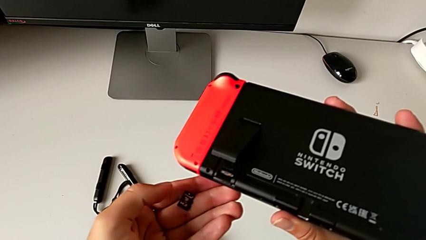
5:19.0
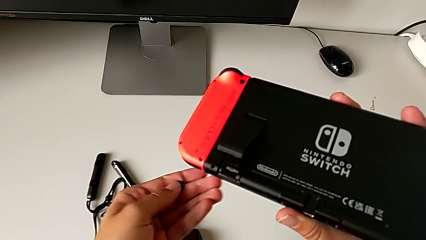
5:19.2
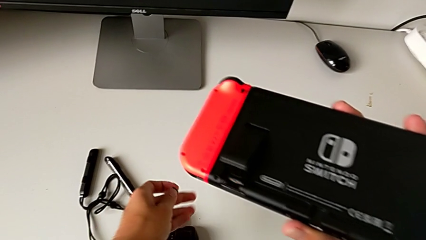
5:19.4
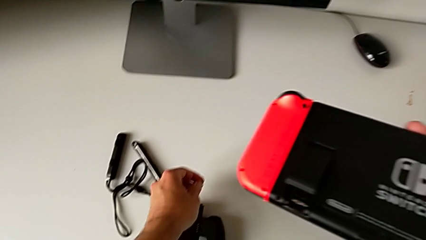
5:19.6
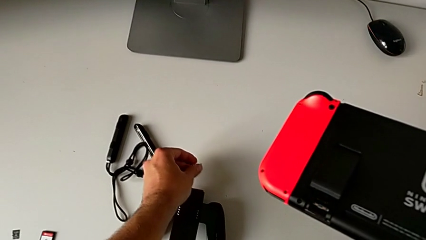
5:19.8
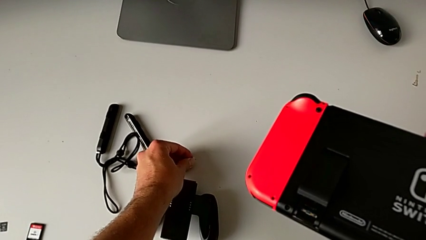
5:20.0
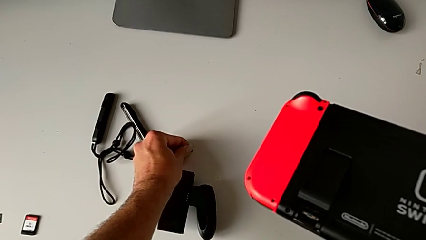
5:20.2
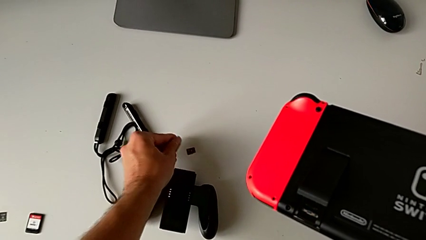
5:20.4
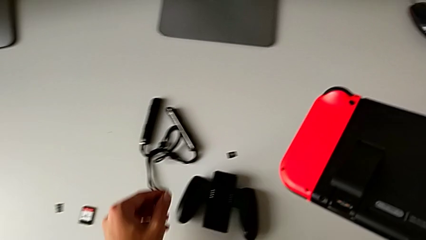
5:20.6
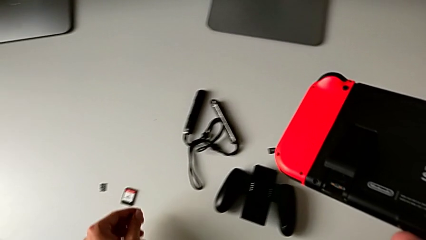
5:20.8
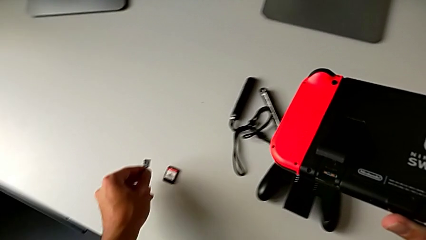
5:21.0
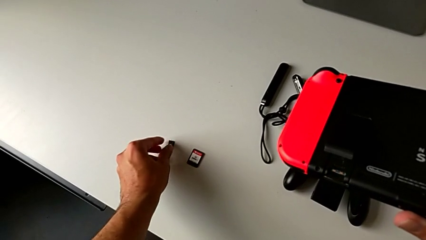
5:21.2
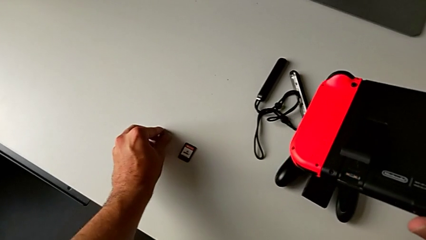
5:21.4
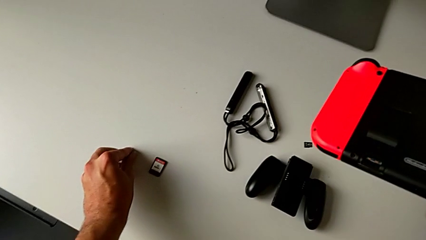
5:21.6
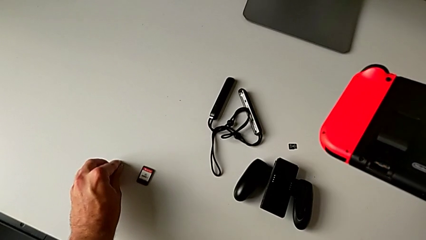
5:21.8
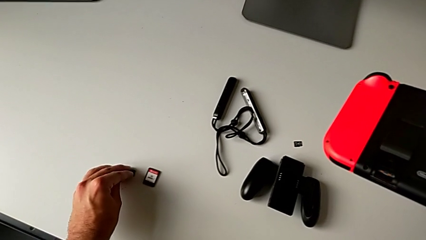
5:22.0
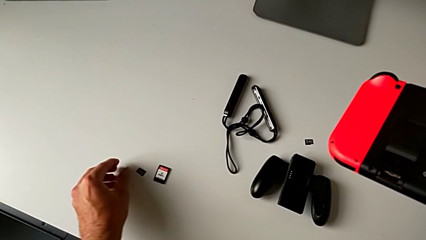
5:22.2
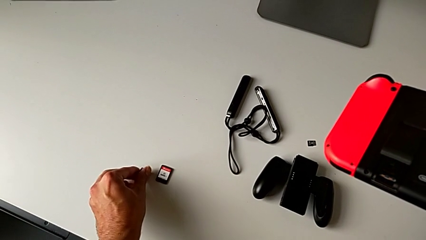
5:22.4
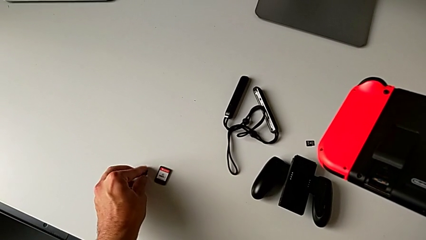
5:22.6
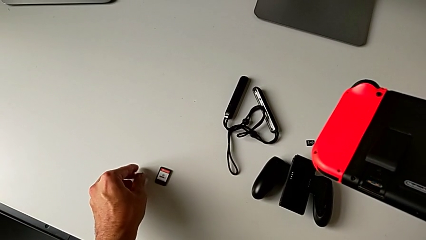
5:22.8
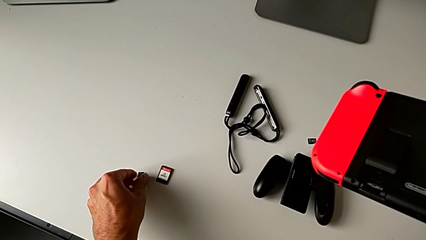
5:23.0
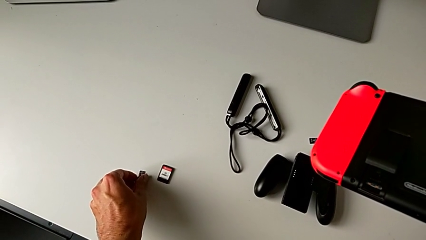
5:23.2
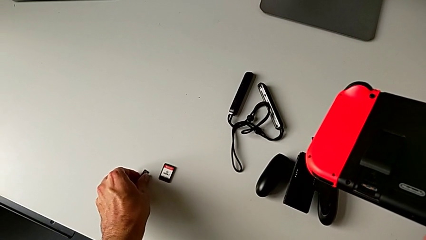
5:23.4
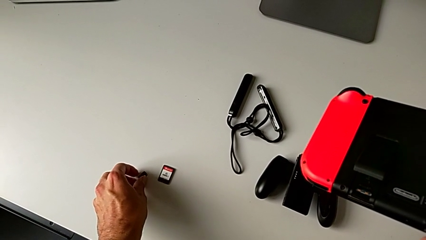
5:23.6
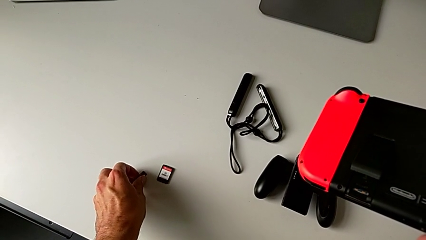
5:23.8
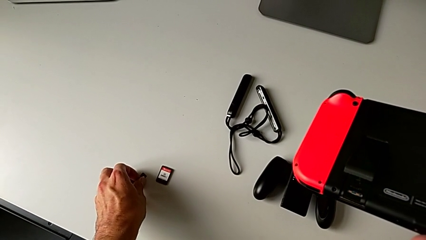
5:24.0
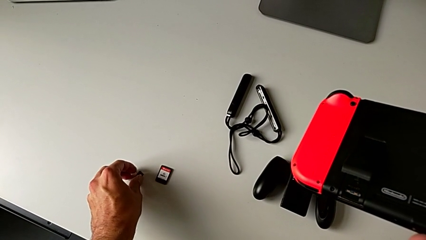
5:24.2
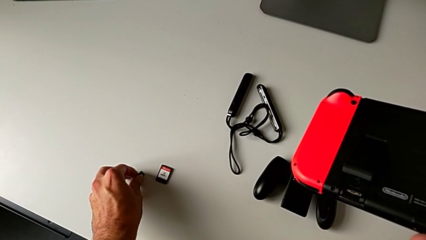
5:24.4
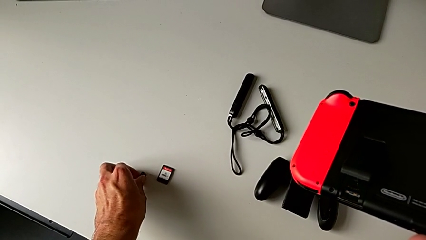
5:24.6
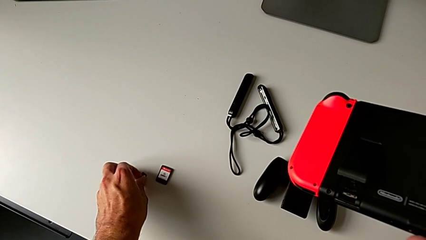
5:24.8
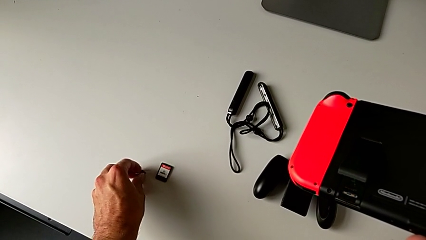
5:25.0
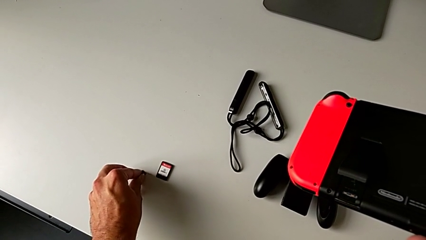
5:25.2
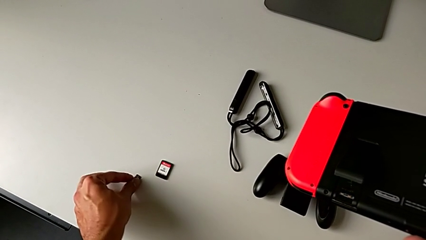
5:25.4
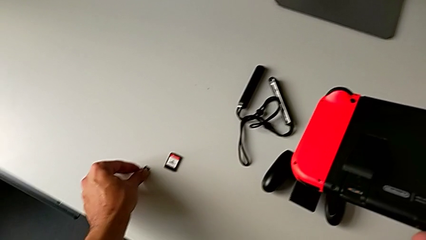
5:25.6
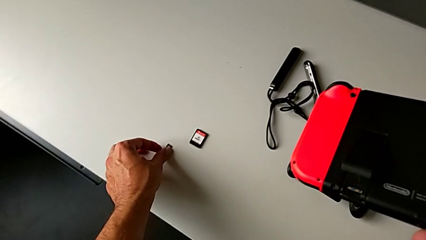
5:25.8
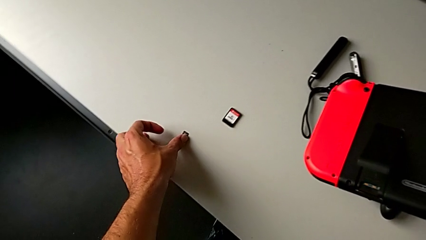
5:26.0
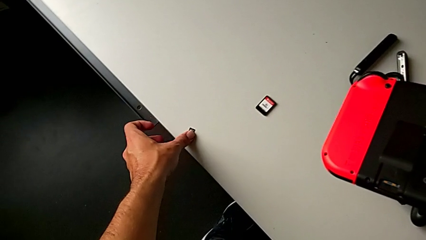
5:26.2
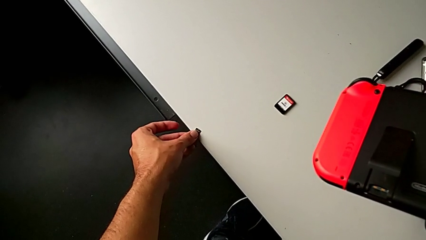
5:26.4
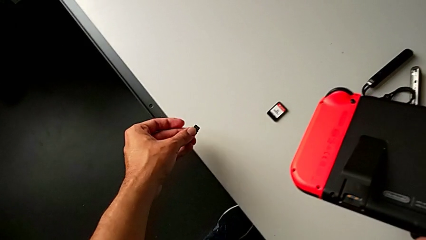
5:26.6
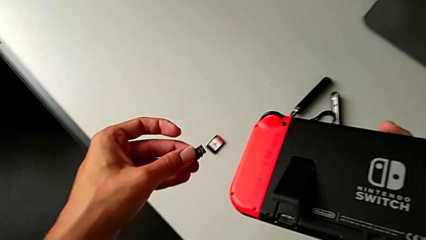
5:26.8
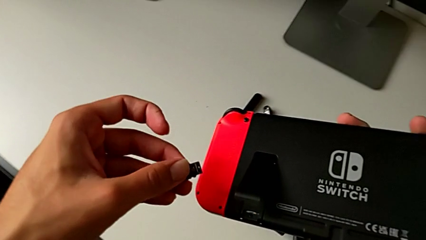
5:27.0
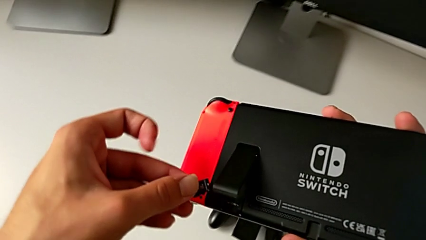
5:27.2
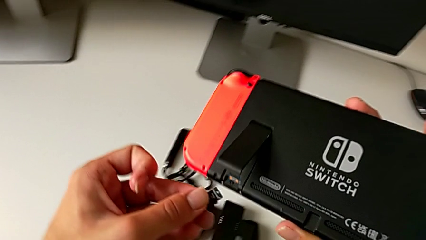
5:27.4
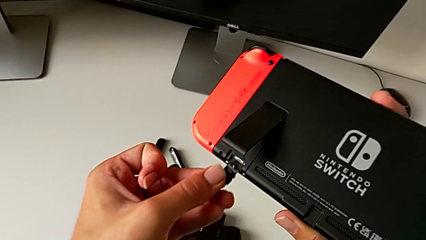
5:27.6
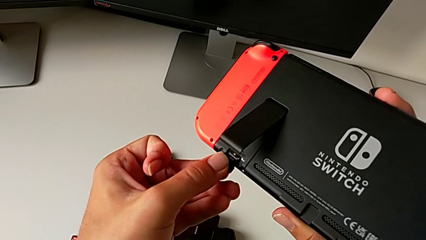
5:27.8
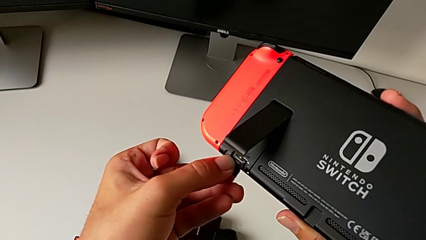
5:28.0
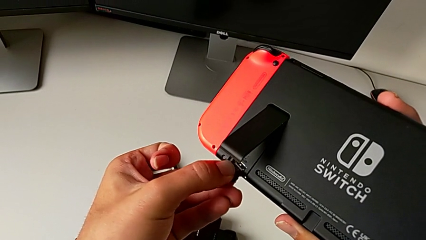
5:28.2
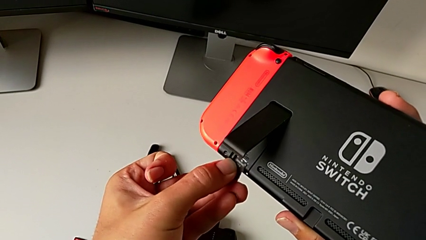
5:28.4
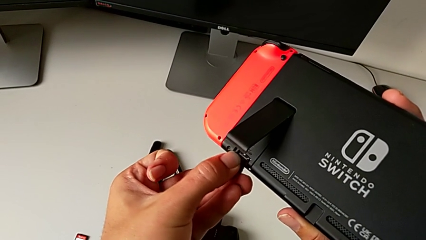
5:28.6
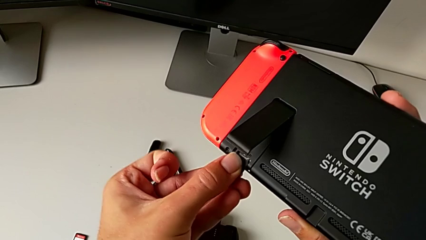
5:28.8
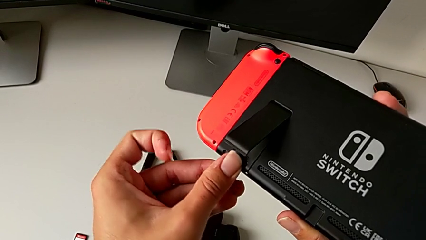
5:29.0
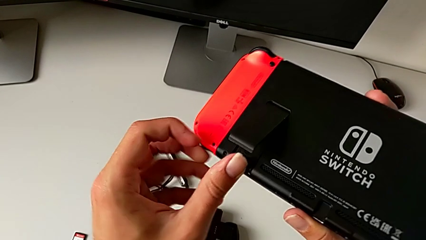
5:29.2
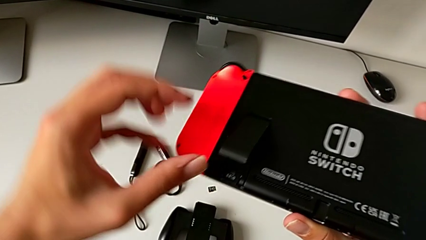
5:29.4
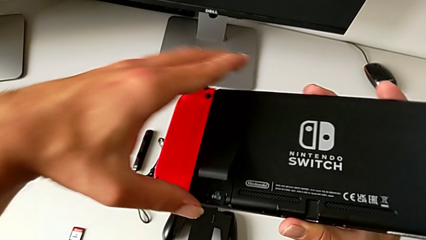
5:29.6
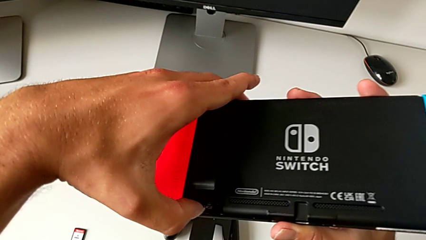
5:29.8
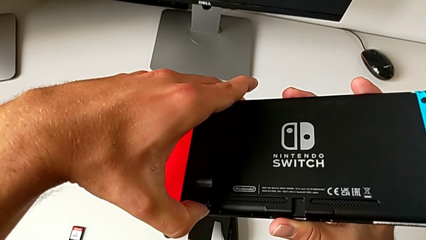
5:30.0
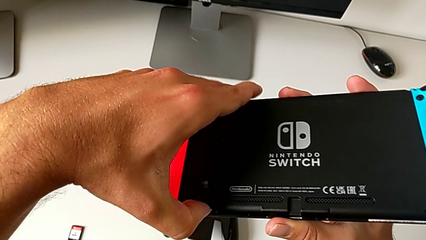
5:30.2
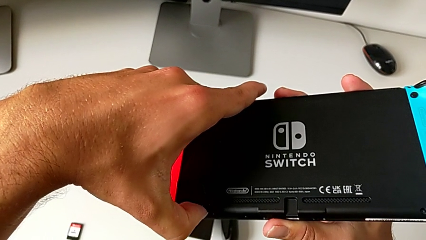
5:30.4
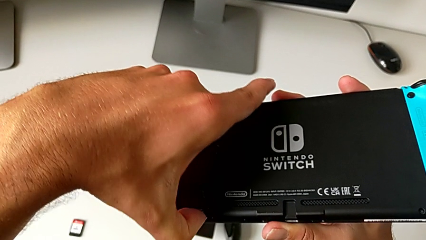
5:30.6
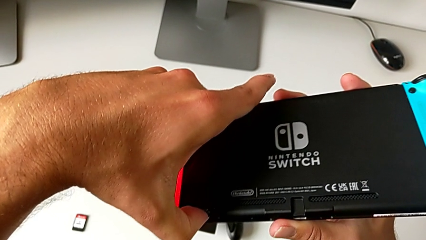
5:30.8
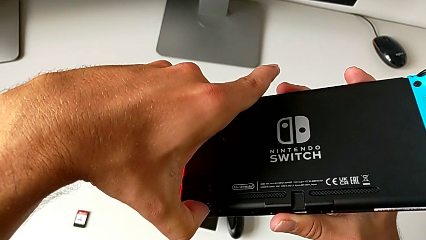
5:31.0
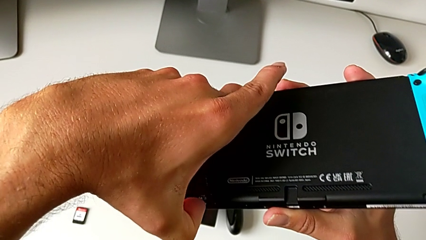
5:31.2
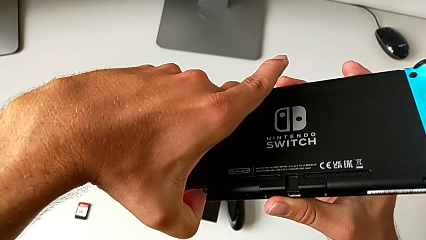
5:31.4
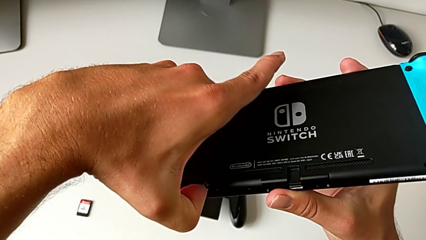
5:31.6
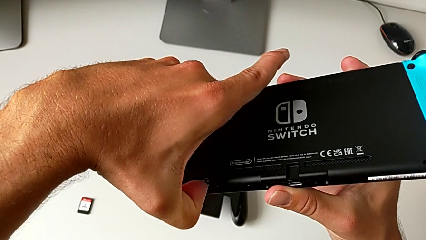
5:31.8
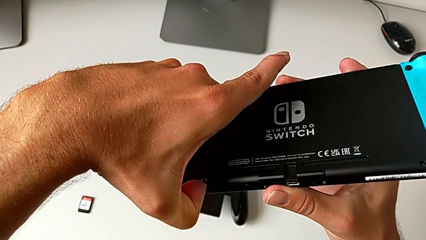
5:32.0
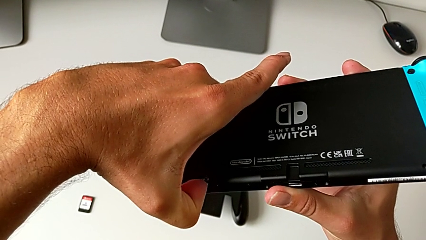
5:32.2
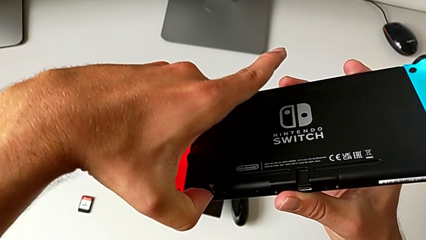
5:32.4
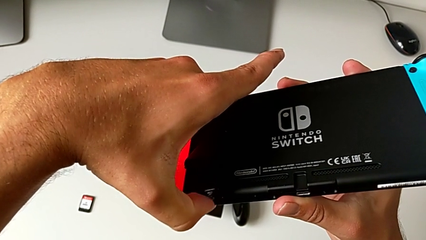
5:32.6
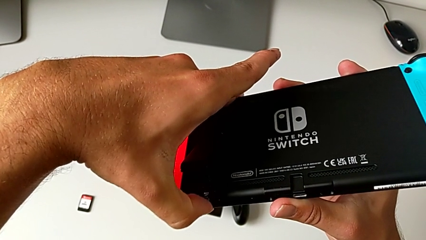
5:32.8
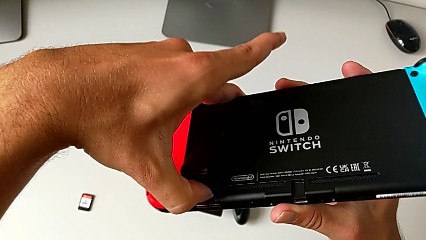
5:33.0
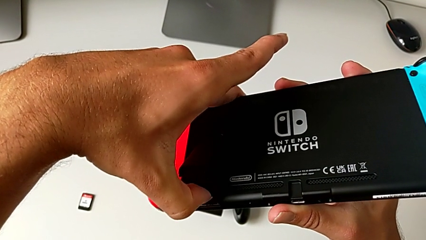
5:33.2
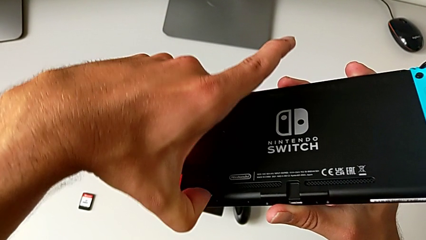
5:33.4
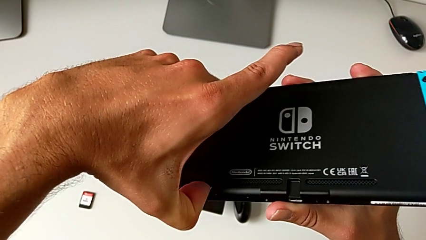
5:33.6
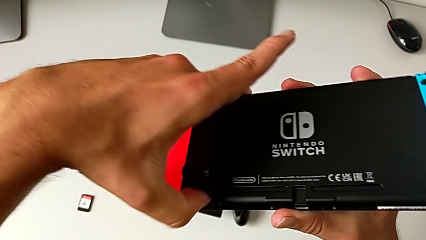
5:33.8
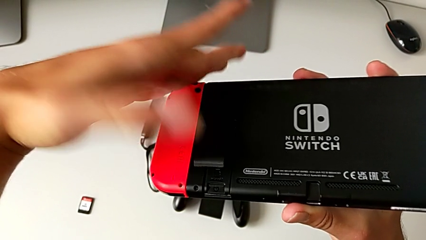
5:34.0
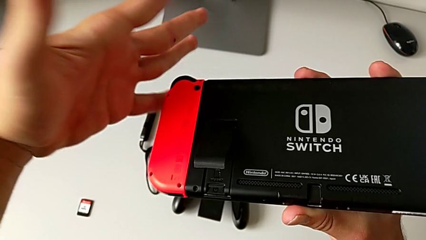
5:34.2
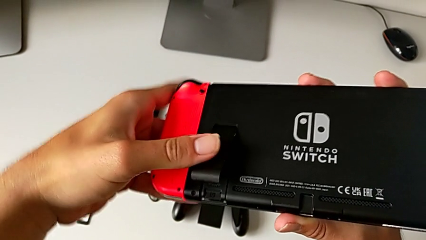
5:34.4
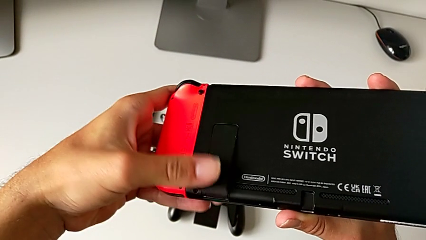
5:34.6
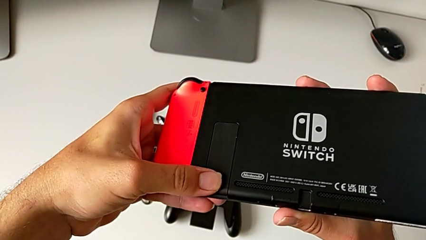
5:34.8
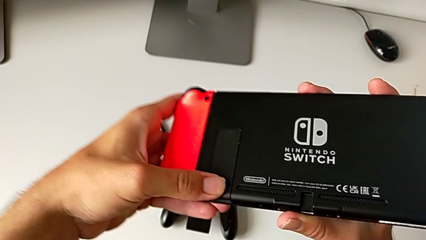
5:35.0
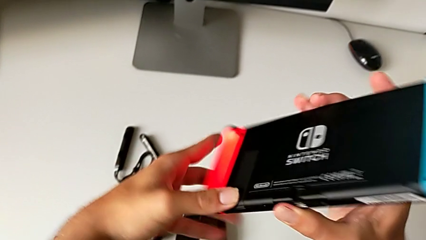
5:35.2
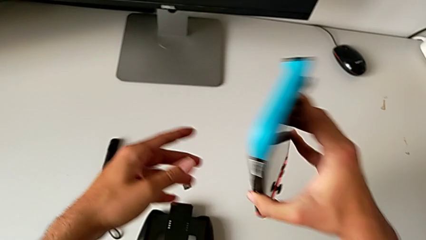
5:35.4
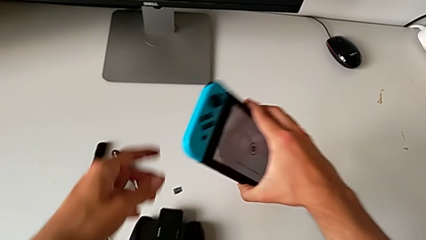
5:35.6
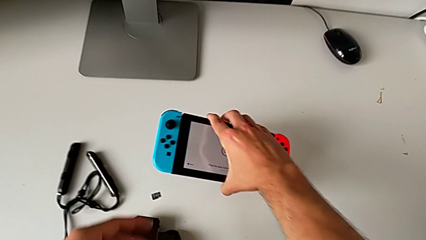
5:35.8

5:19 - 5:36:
The camera wearer is exchanging the micro SD card for another one. They place the SD card, grab it, rotate it, slide it, insert it, push it, close the kickstand with the left hand and flip the Nintendo Switch.
